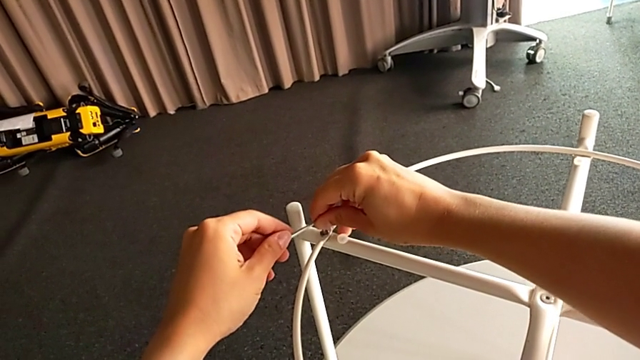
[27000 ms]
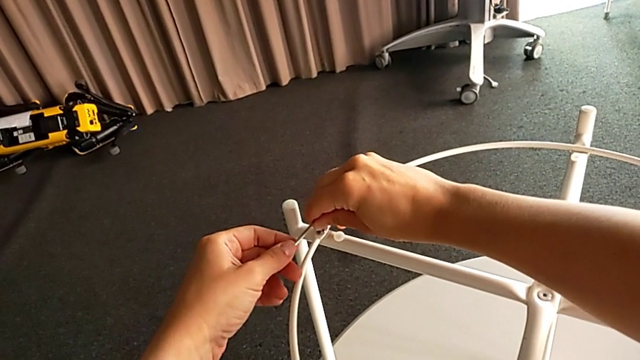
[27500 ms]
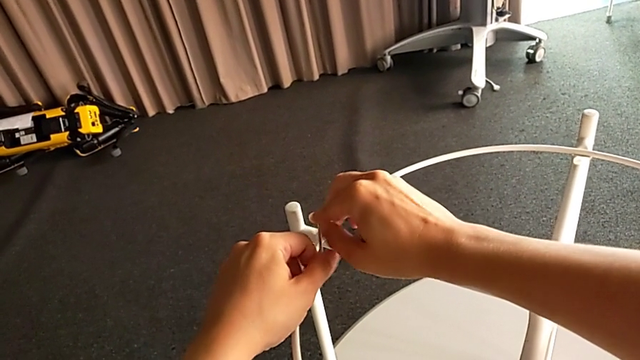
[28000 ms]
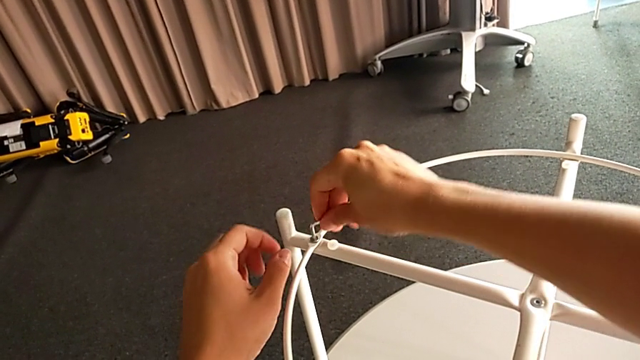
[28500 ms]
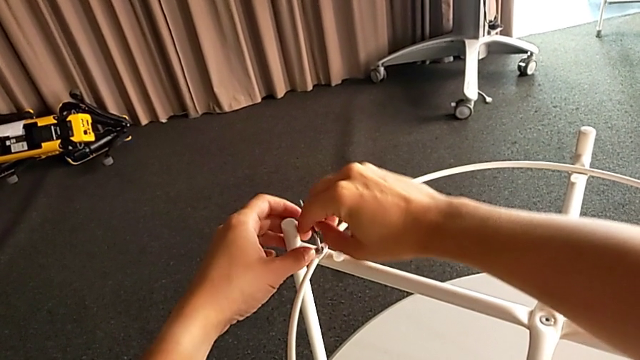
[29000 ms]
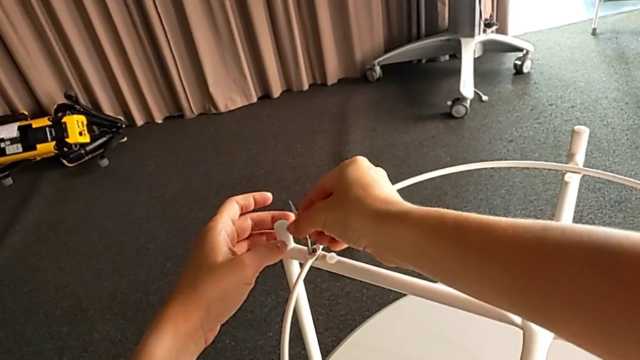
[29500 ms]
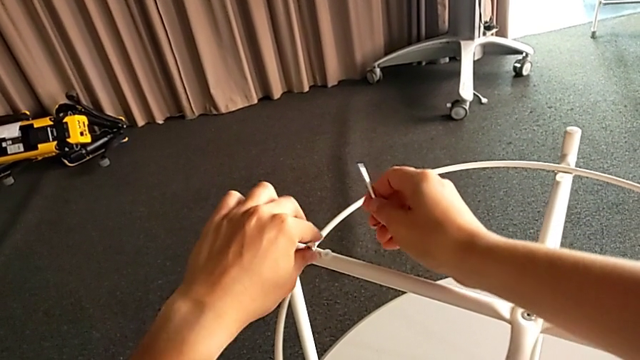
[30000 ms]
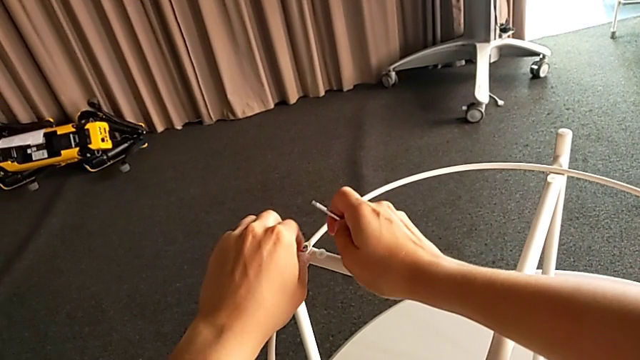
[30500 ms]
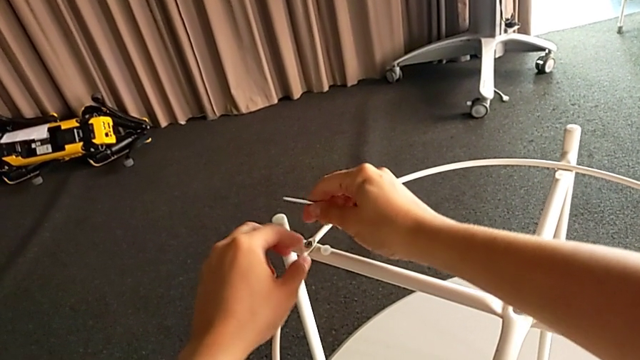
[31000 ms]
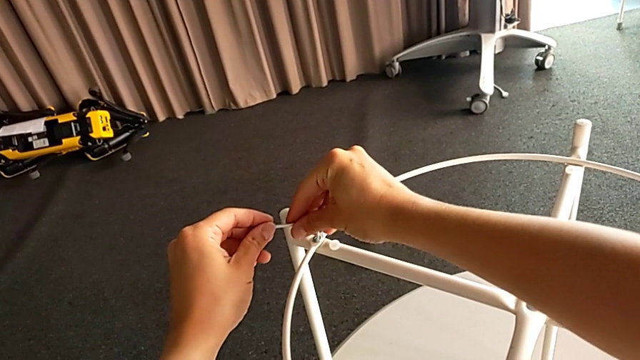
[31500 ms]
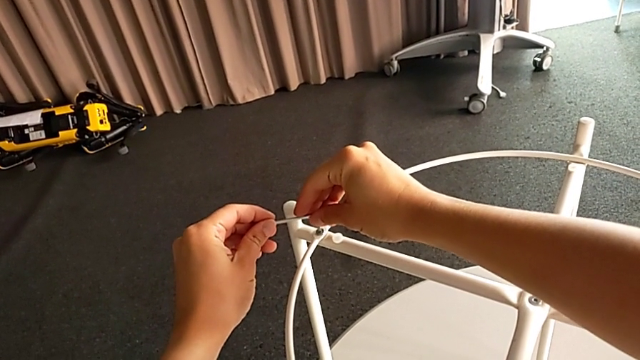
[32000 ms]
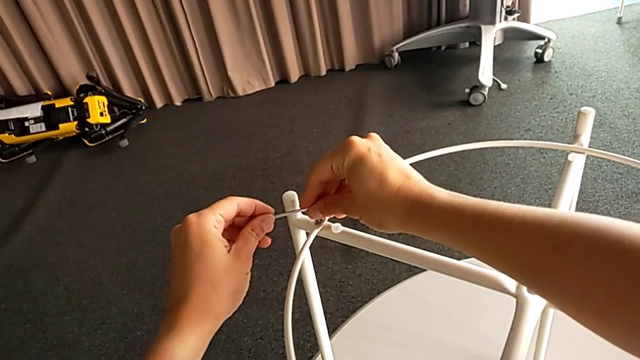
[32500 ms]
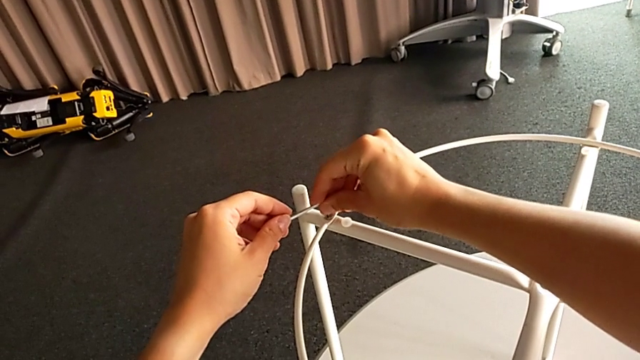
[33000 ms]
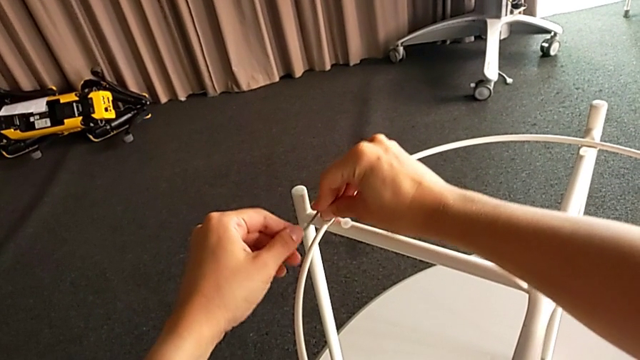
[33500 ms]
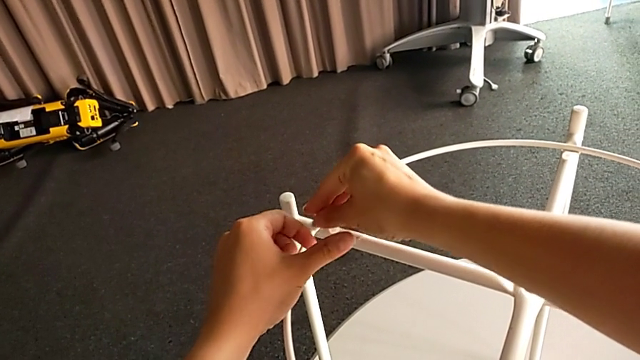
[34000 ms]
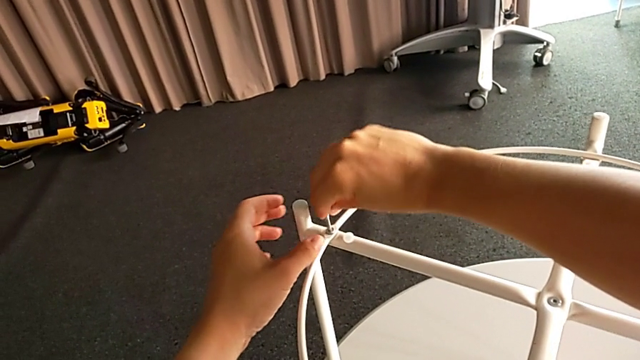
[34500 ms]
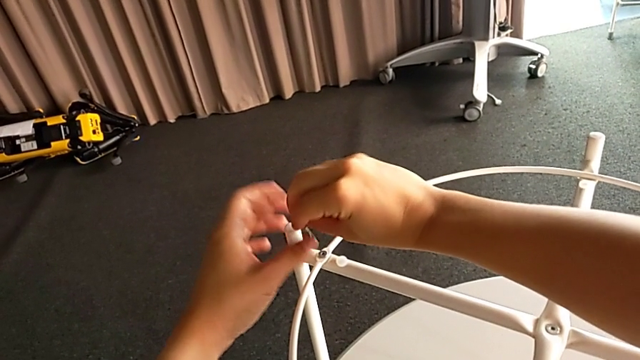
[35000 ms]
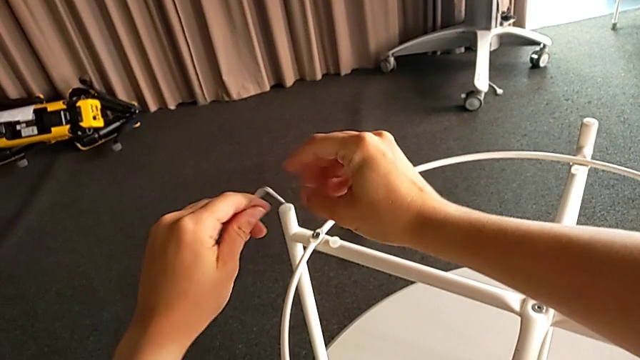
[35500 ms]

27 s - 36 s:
The camera wearer is unscrewing the circle of the legs. They unscrew the hex socket head, withdraw the Allen wrench, unscrew the hex socket head, insert the Allen wrench, unscrew the hex socket head, withdraw the Allen wrench and grab it.

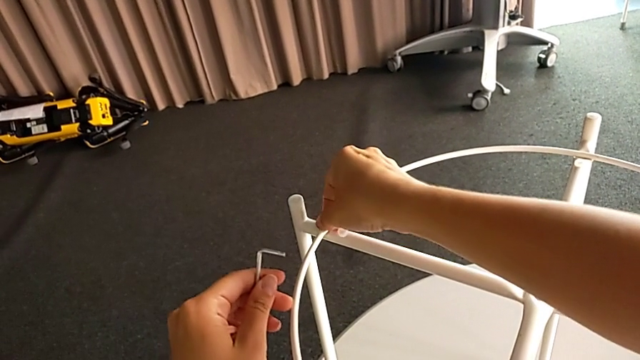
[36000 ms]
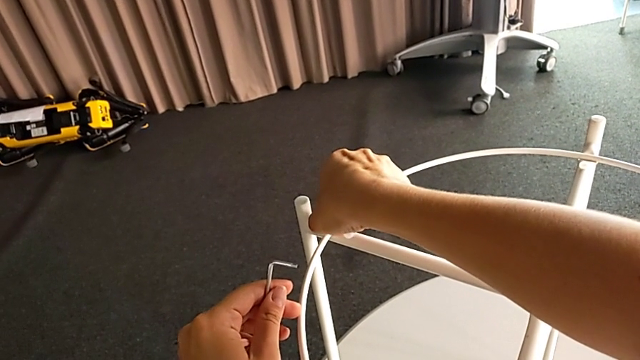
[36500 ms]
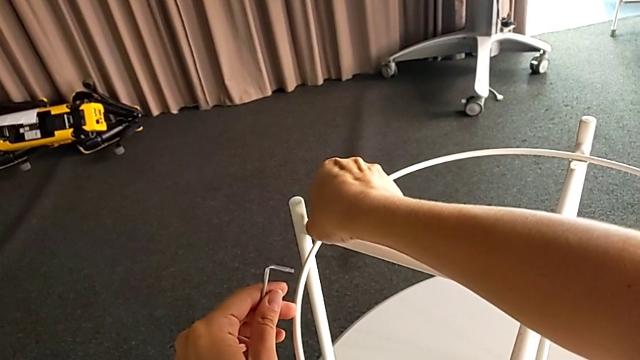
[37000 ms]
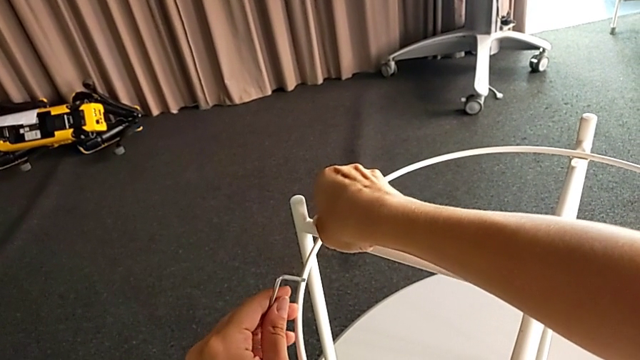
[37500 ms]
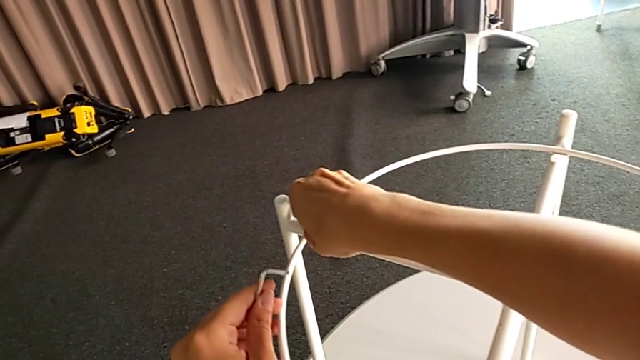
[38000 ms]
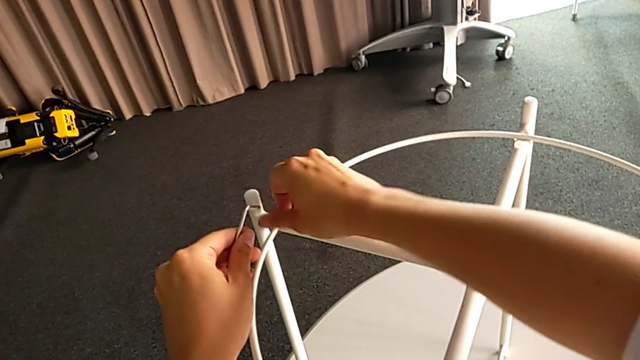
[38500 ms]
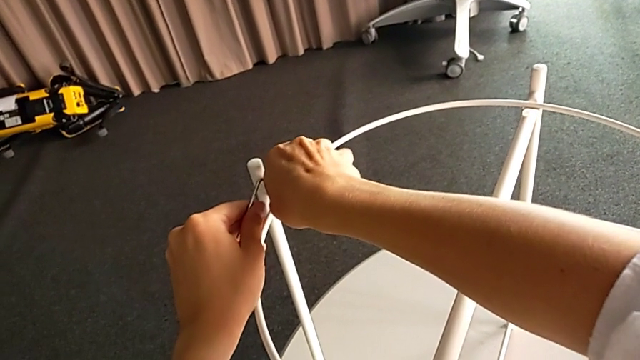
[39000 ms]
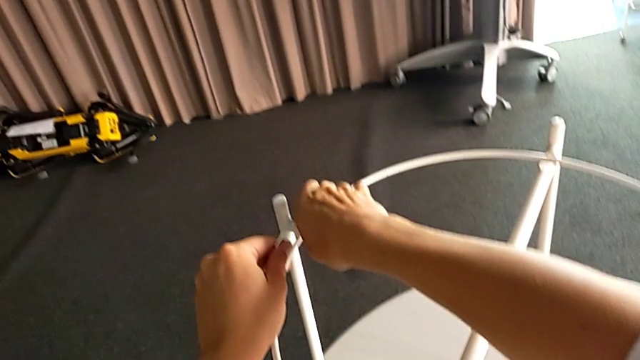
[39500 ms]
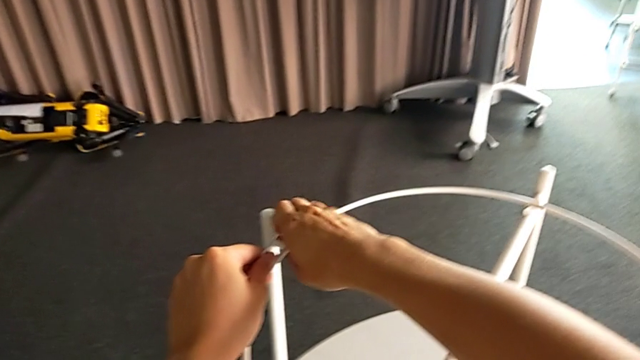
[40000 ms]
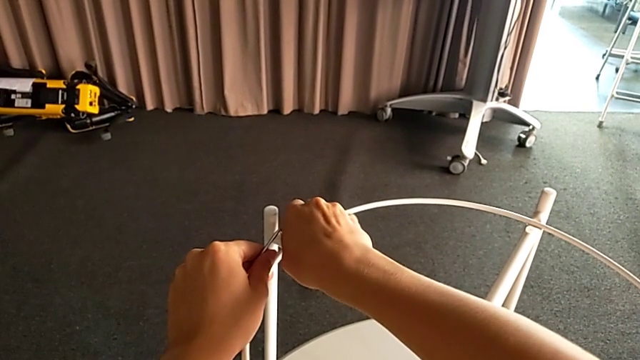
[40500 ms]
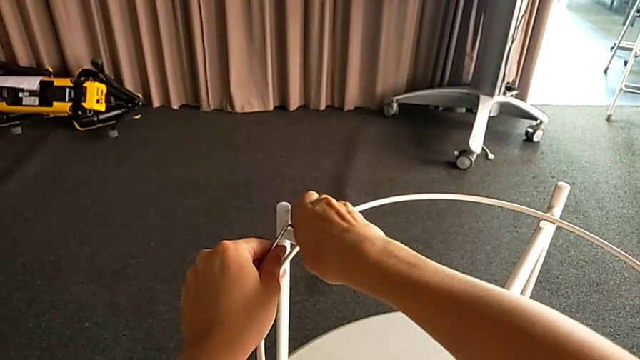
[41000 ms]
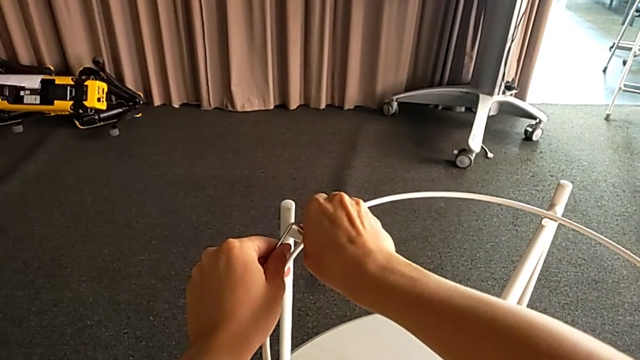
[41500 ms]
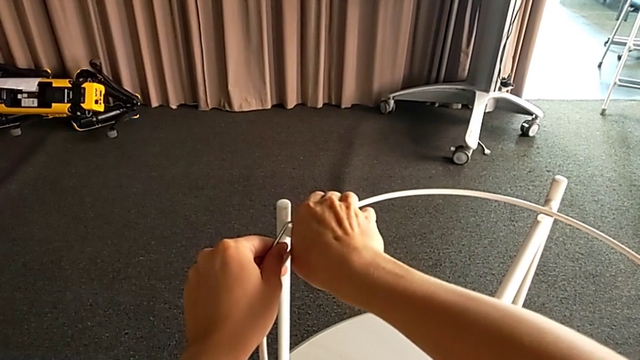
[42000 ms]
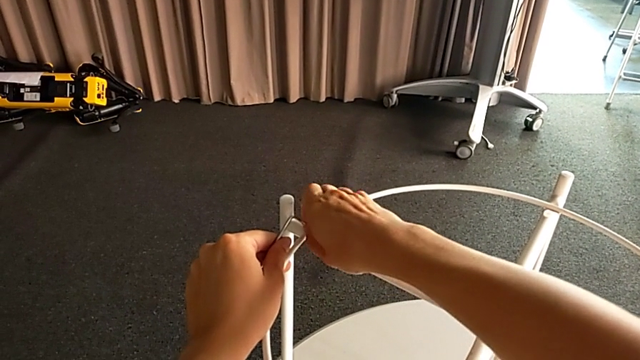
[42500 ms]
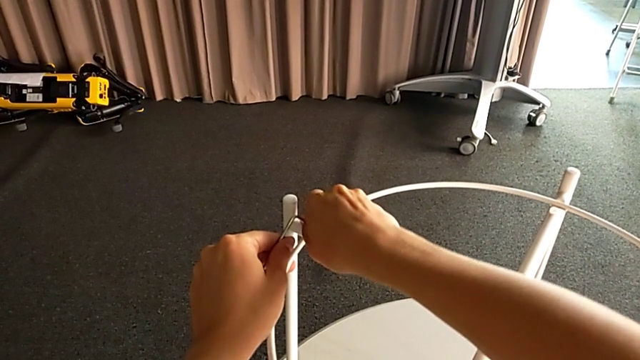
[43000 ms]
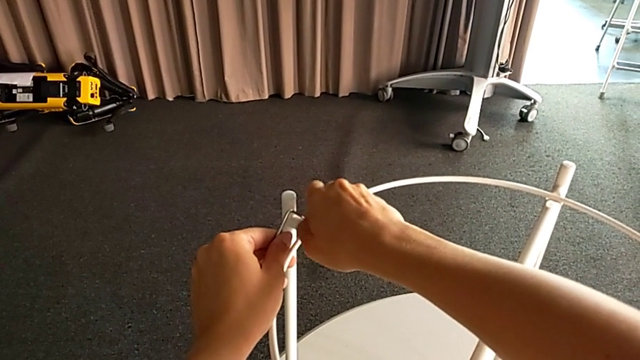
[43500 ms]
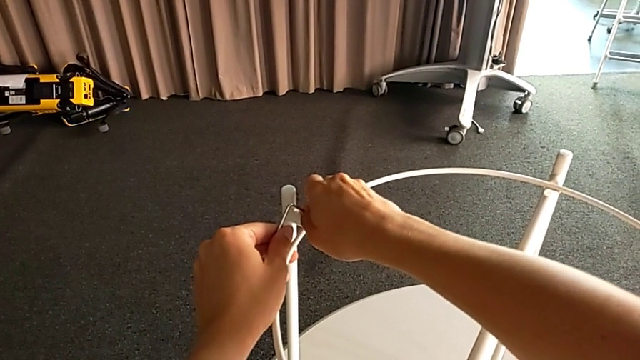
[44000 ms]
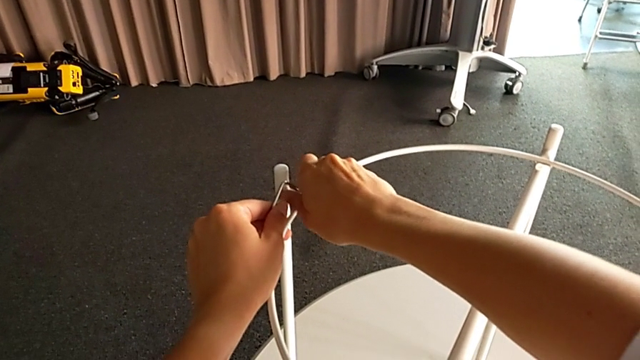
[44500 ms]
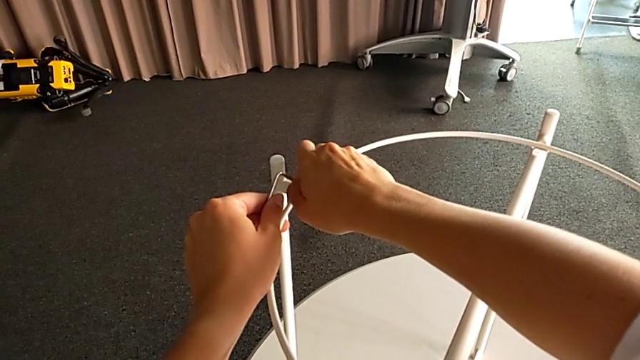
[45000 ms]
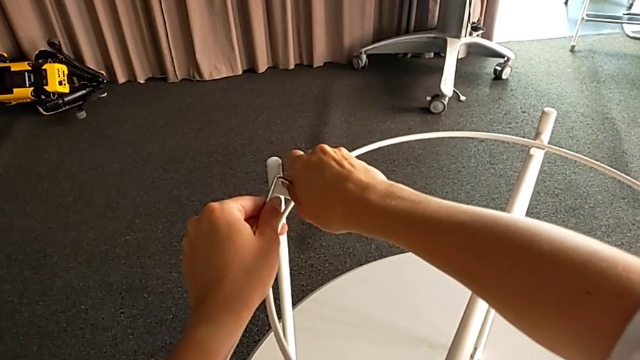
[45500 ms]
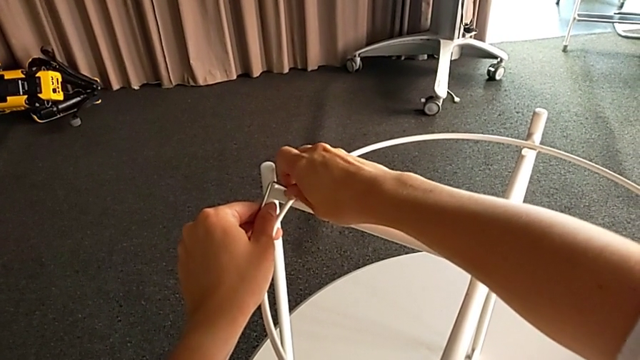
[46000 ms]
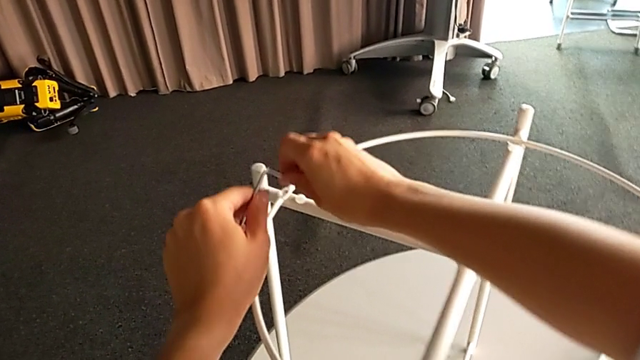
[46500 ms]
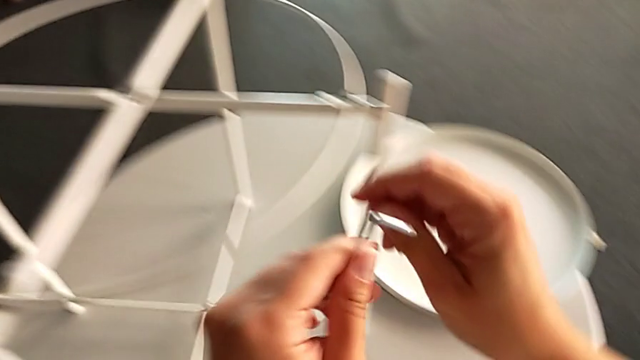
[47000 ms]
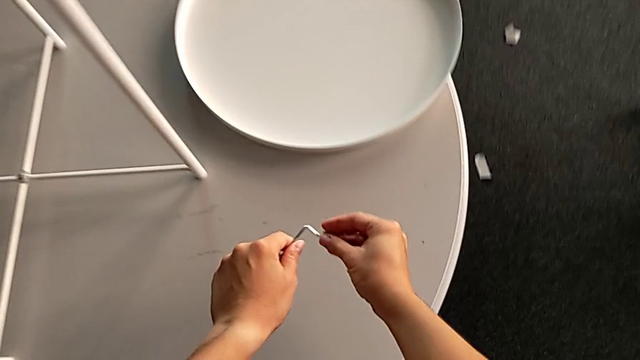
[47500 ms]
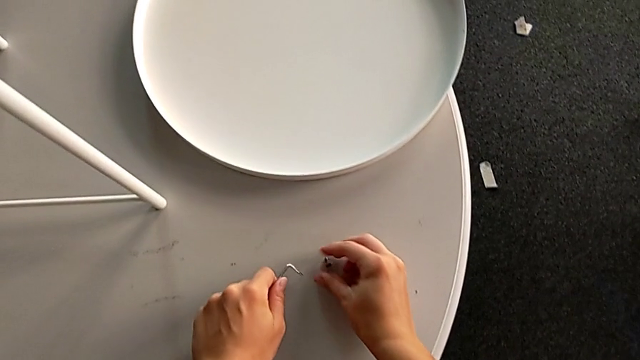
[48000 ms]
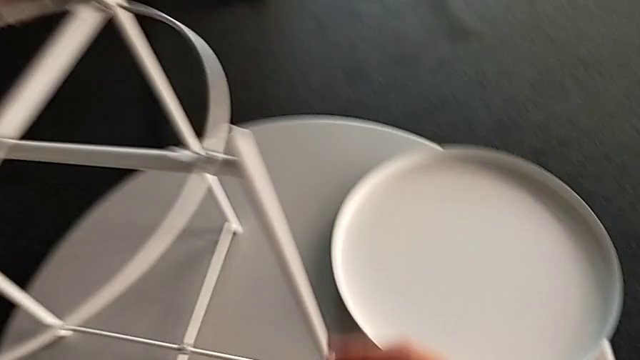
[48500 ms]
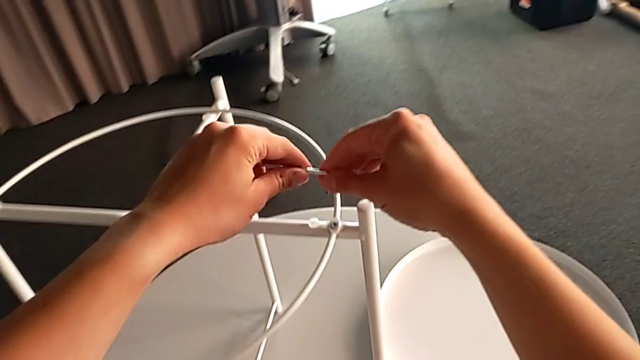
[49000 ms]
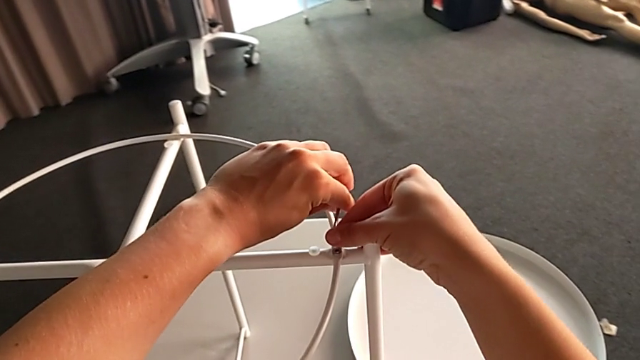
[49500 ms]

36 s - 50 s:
The camera wearer is unscrewing the circle of the legs. They unscrew the hex socket head, disassemble it, place it and approach the hex socket head.
